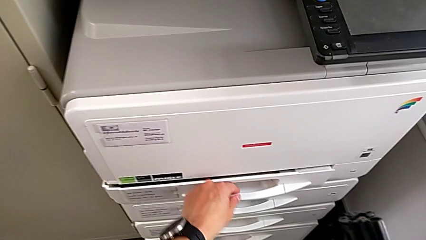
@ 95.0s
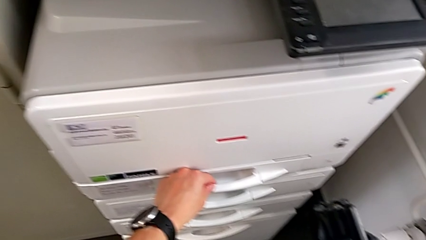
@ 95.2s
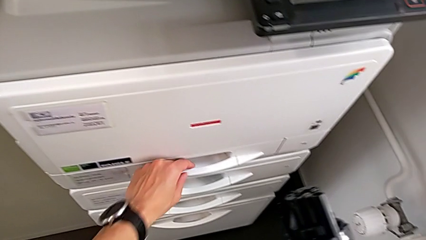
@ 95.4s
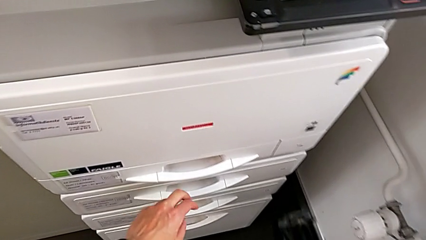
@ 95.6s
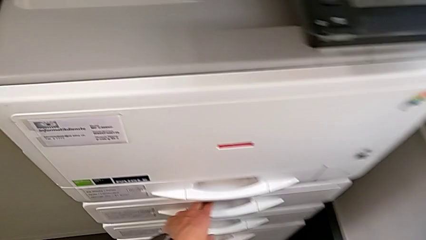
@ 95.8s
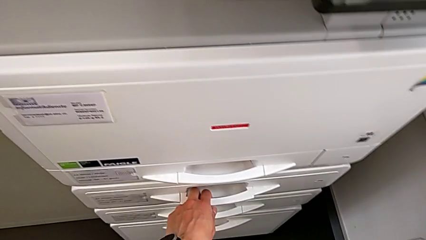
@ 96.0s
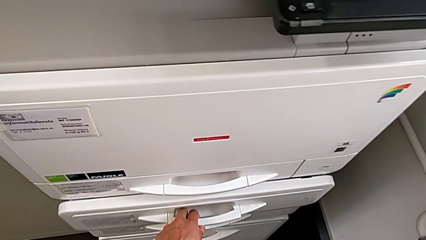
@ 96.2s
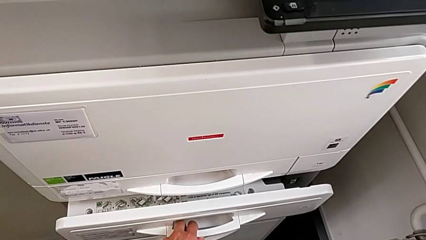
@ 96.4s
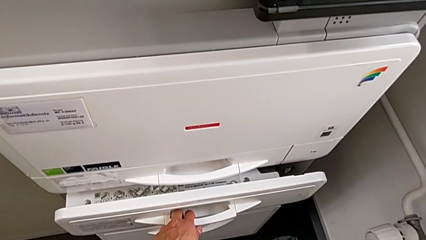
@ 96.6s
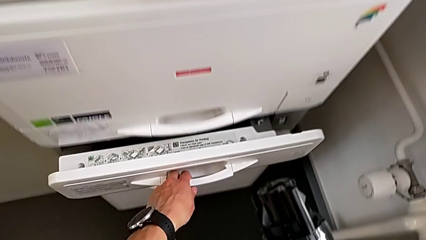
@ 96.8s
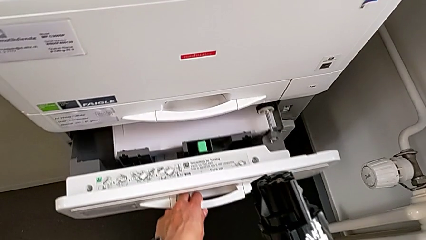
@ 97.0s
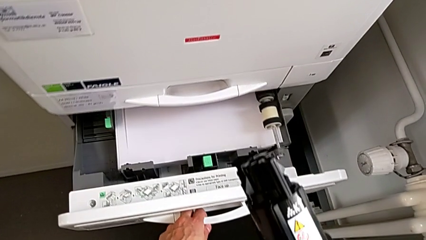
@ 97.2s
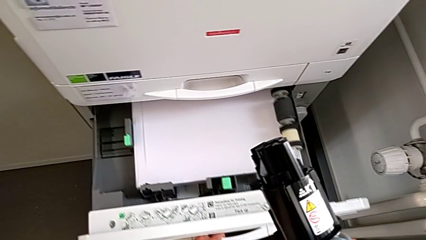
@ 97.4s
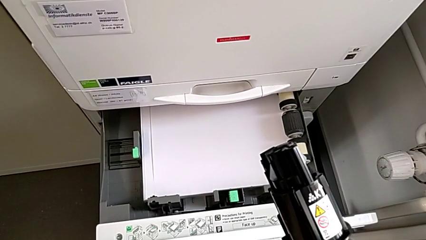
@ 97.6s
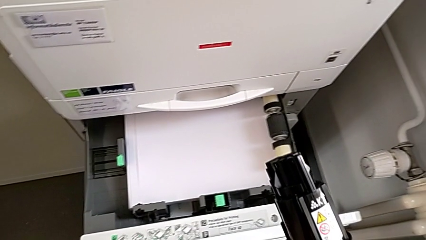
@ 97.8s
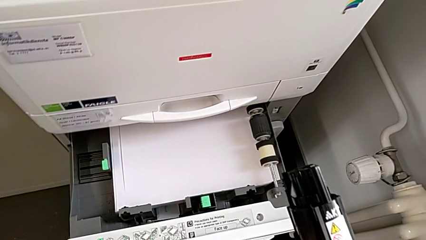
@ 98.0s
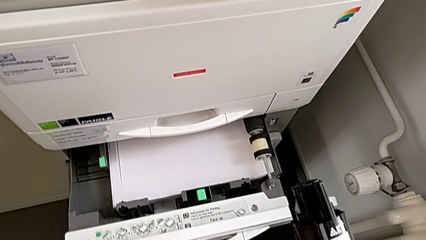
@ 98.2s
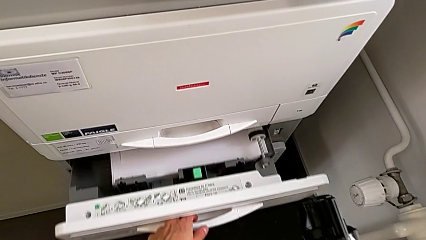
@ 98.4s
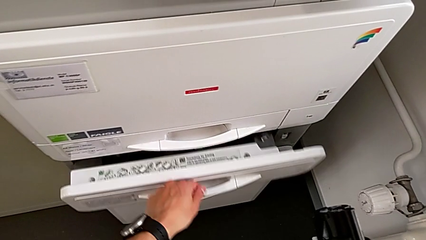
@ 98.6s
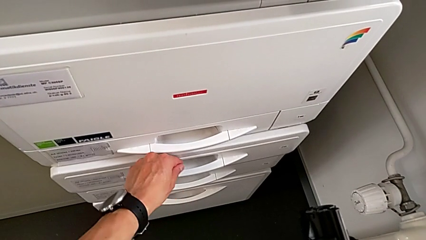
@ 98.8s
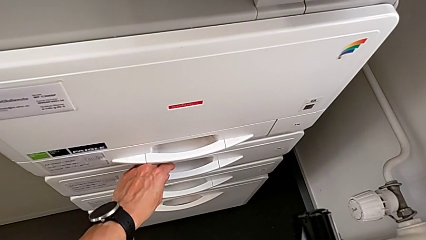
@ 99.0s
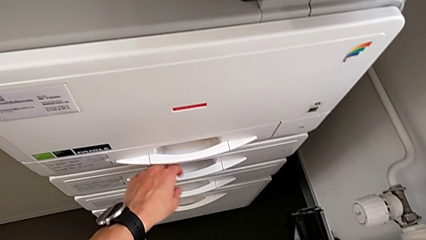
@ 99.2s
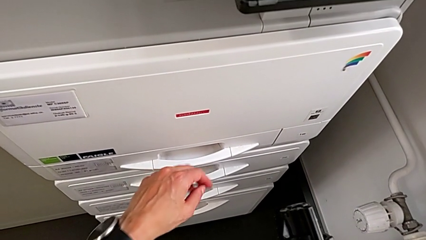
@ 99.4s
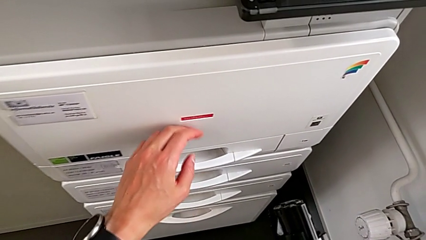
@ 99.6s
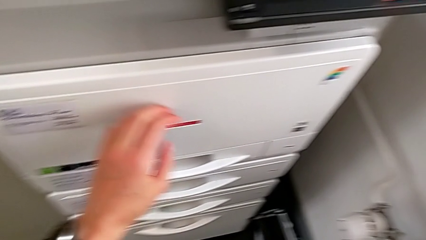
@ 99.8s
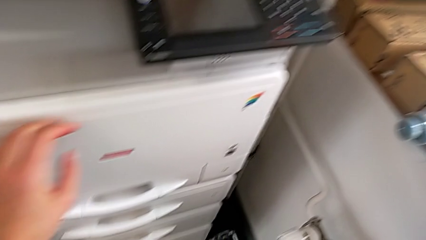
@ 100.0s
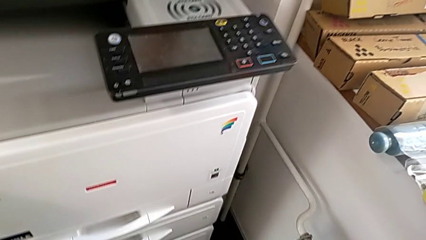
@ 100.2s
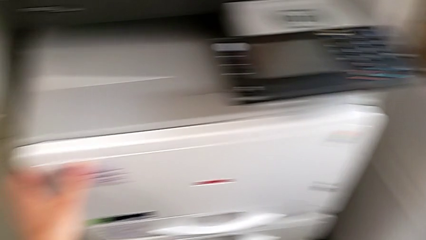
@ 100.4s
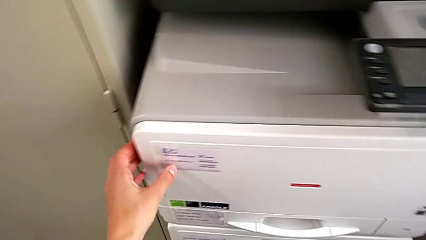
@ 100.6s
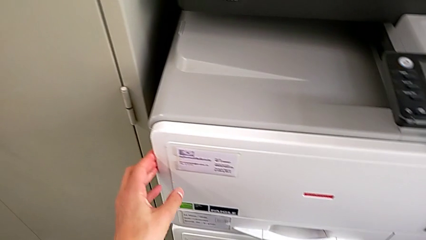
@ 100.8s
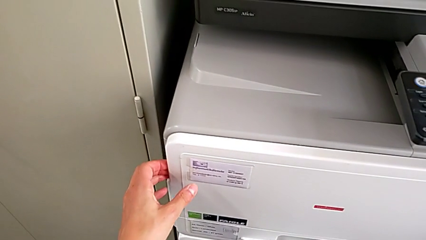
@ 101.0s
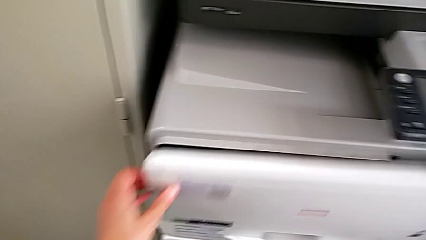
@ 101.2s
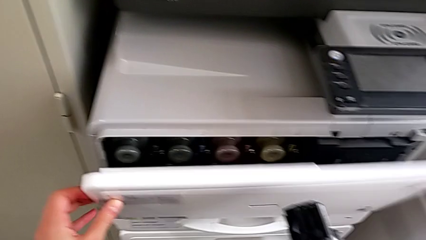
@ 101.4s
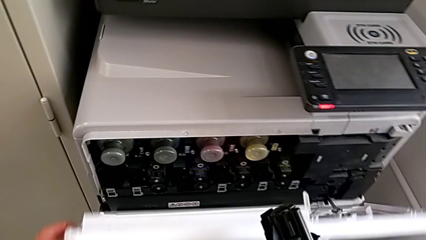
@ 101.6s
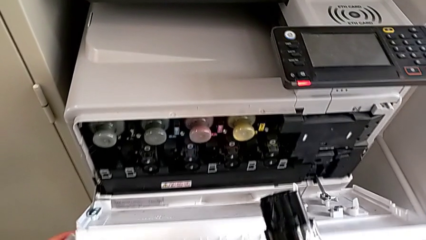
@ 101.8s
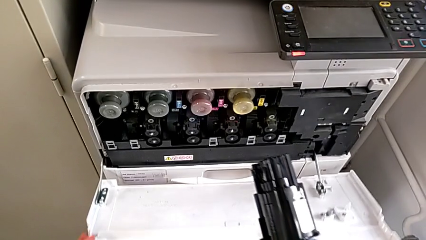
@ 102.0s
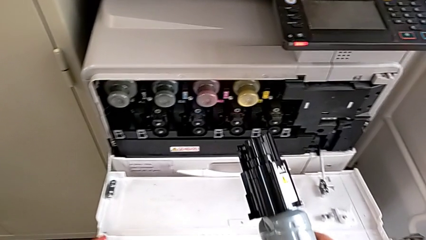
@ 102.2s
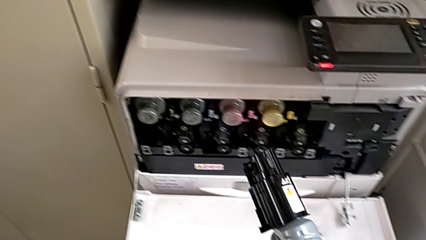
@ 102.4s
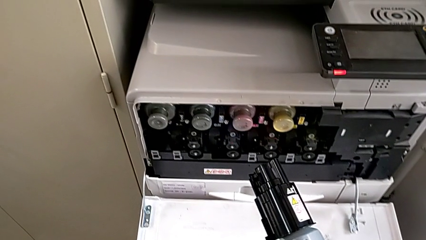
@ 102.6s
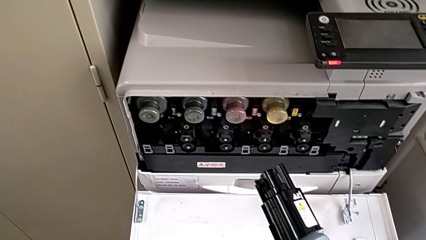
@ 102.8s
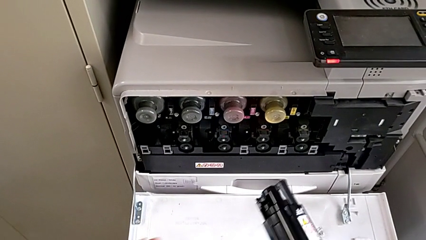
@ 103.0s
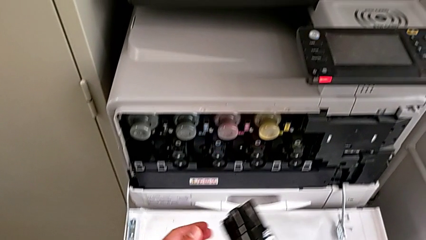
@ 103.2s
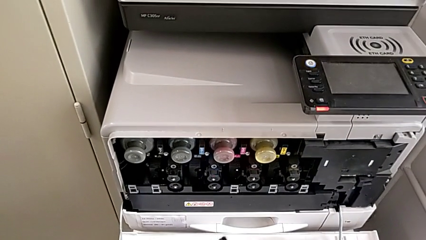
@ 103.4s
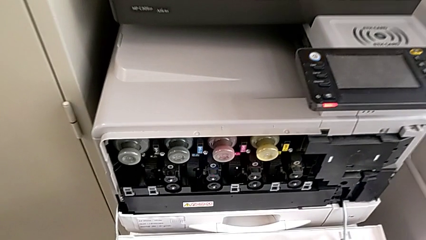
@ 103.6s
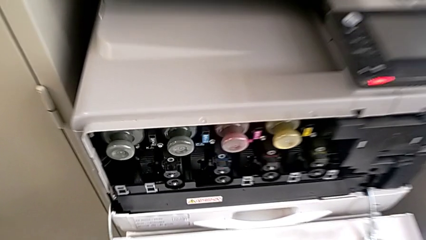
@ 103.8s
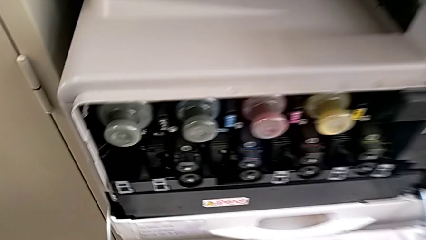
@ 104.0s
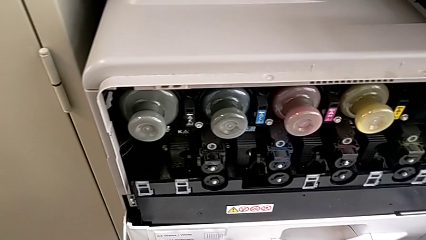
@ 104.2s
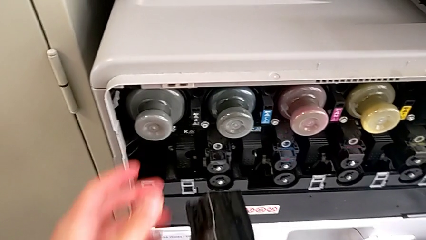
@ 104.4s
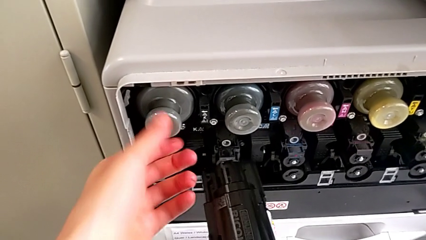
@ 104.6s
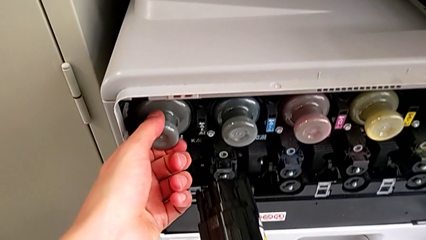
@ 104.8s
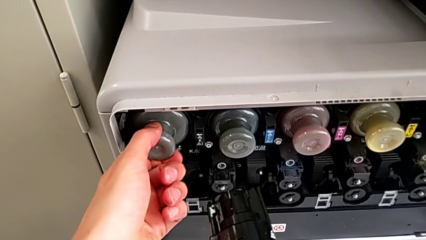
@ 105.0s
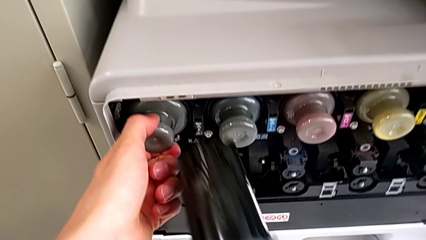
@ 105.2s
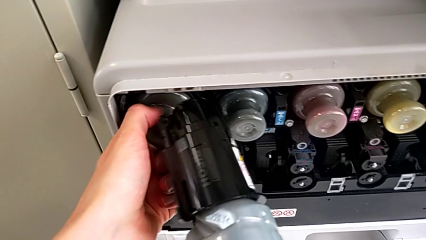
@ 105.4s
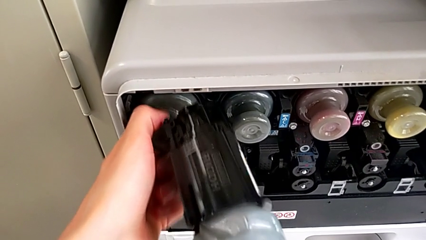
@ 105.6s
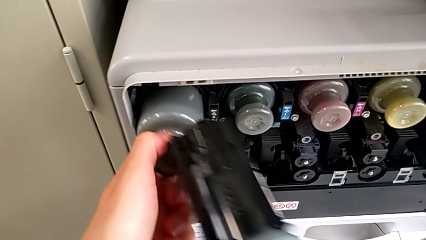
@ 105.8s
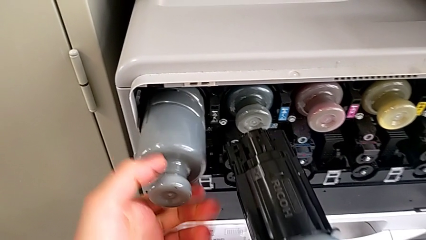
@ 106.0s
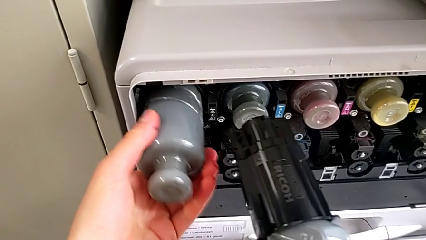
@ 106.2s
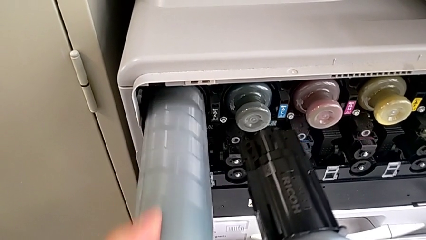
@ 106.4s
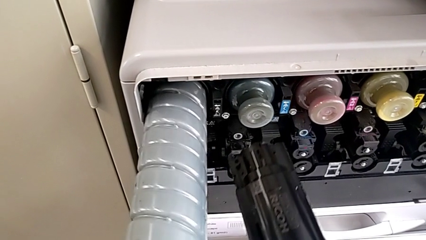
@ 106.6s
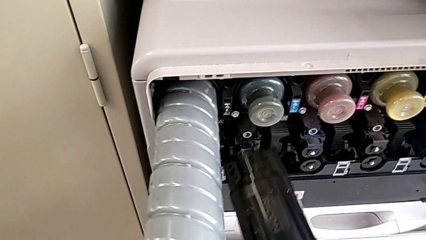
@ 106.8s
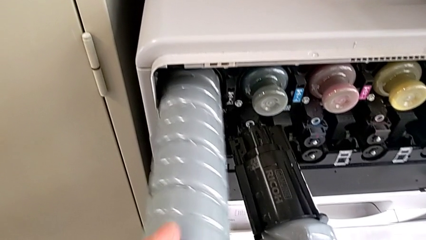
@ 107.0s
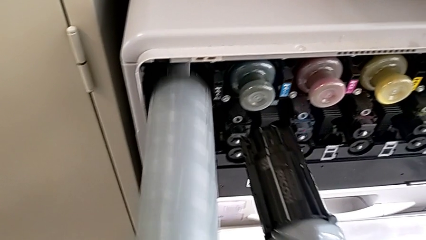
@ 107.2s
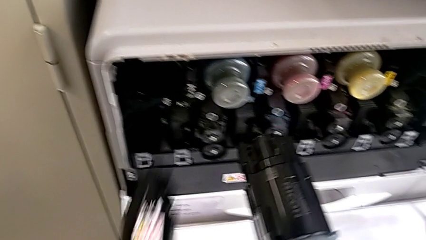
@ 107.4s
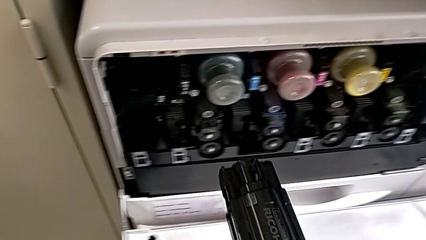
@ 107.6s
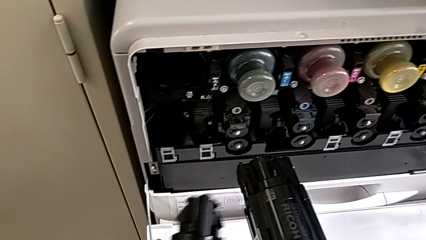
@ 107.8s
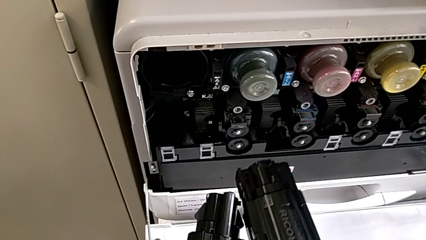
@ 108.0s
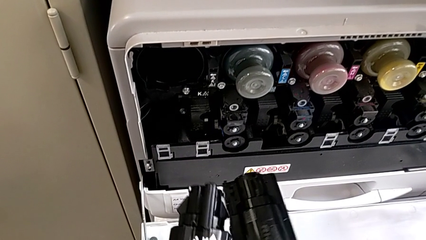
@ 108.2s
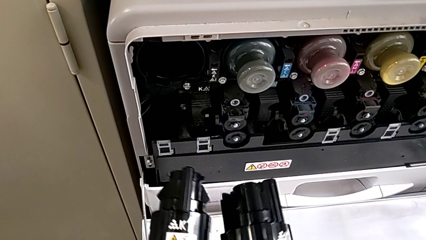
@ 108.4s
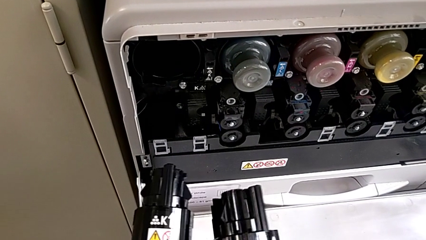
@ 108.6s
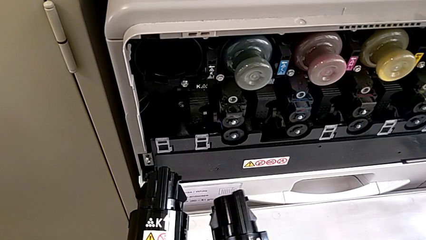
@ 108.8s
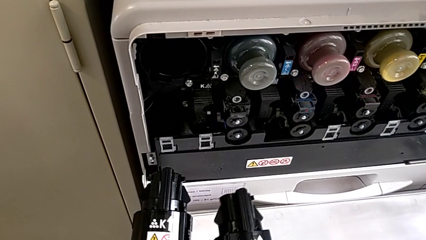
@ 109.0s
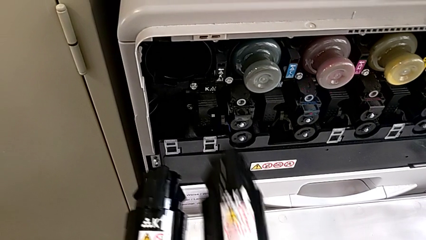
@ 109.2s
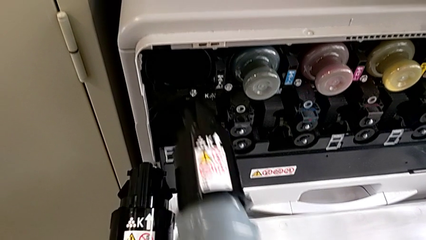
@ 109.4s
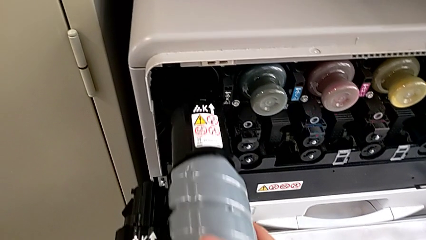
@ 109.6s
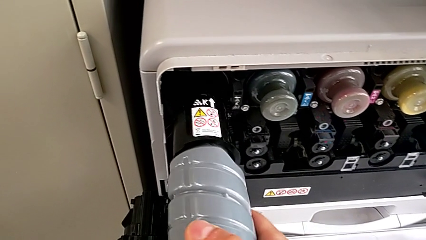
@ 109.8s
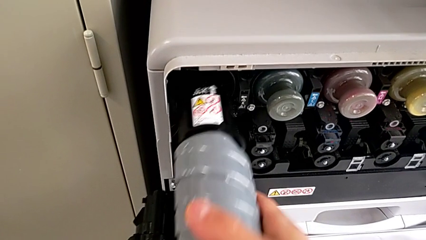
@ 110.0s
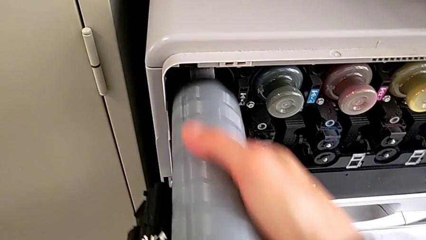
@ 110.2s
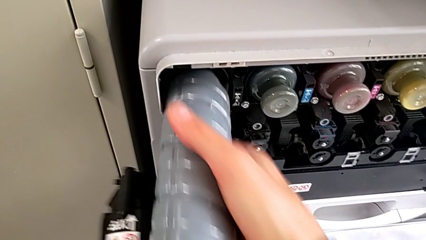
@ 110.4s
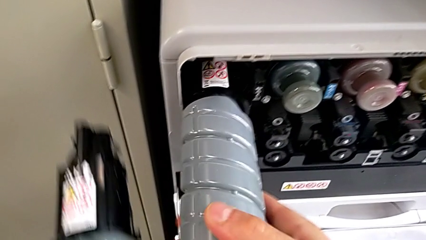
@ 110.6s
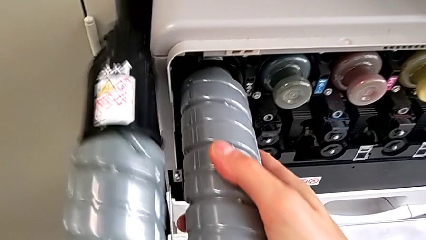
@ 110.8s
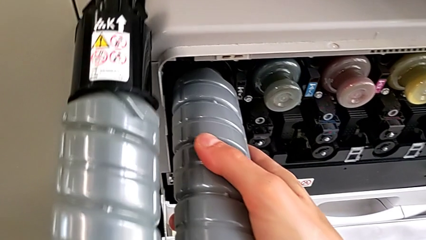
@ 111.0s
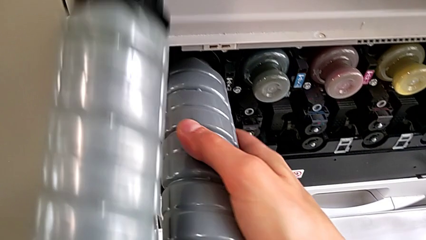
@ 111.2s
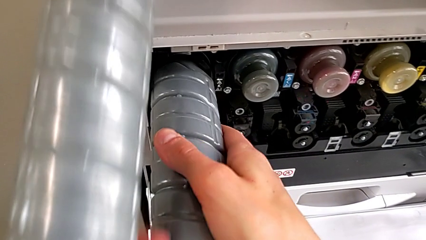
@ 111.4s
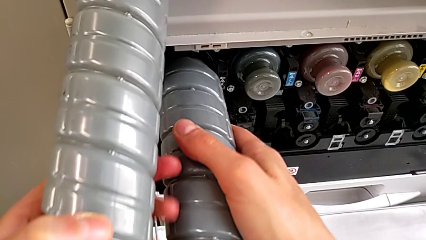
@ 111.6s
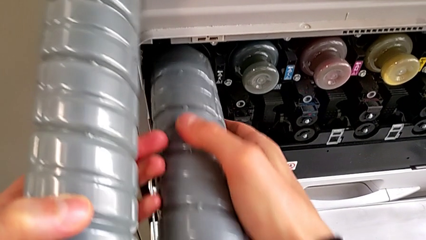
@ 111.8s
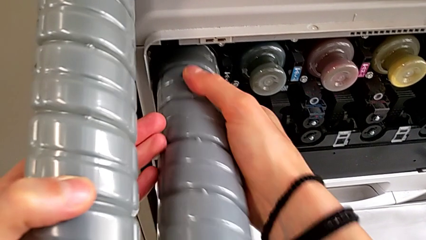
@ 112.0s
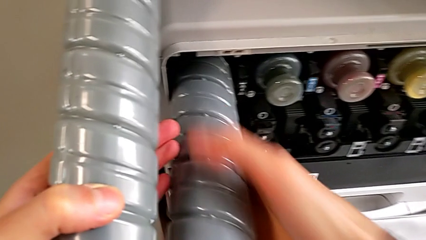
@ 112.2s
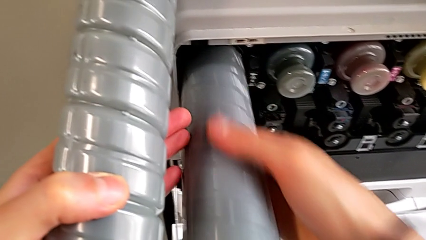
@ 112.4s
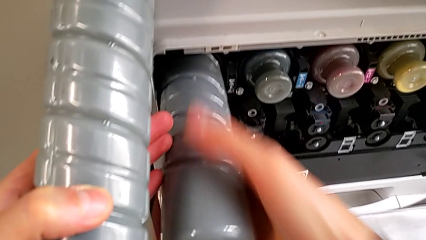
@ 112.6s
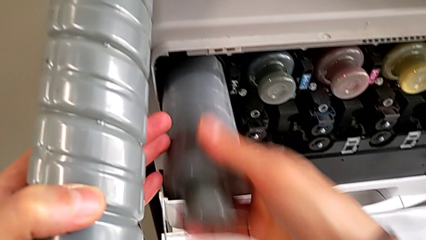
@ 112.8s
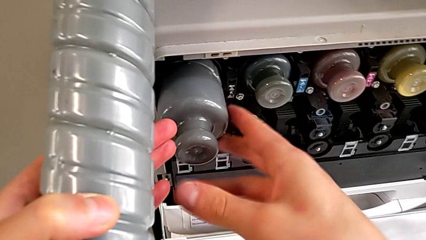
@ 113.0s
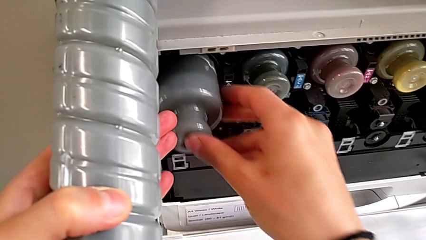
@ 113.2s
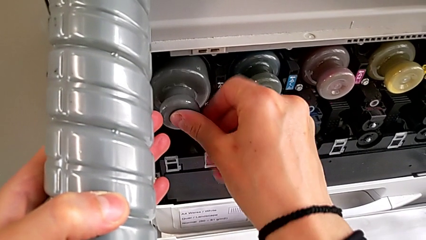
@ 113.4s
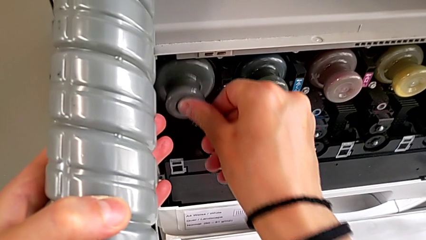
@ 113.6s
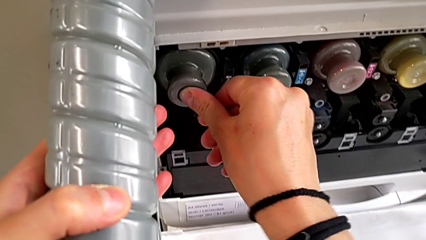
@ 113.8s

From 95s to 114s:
The camera wearer is exchanging the black ink cartridge. They wrongly open the wrong paper tray, close the second paper tray, touch the cartridge gate, open it, approach the printer, grab the old ink cartridge, pull it, withdraw it, approach the new ink cartridge, insert it and push it.
